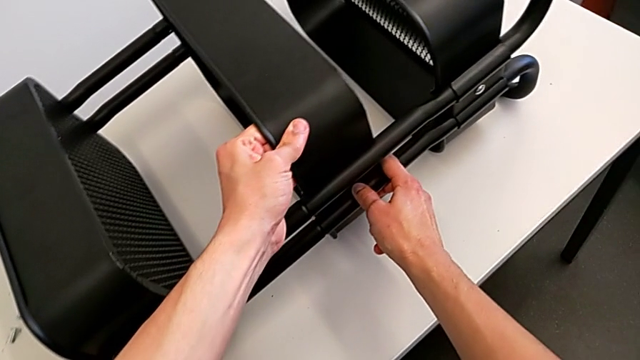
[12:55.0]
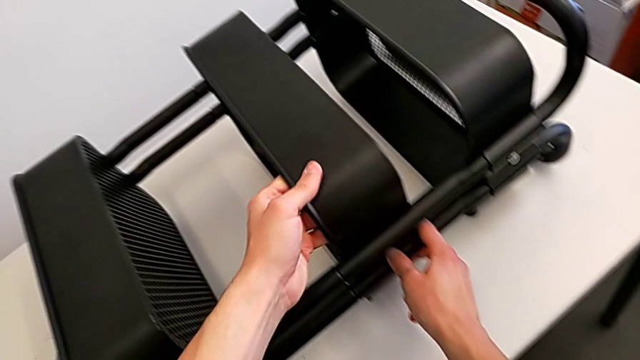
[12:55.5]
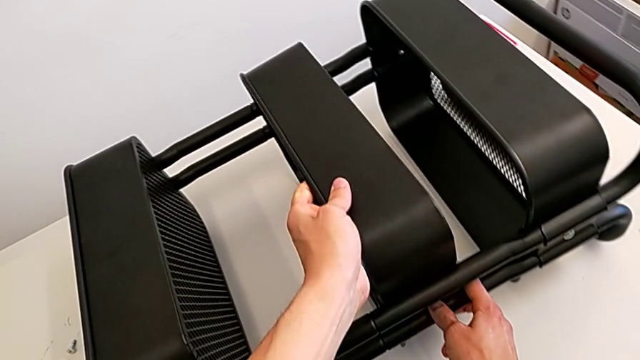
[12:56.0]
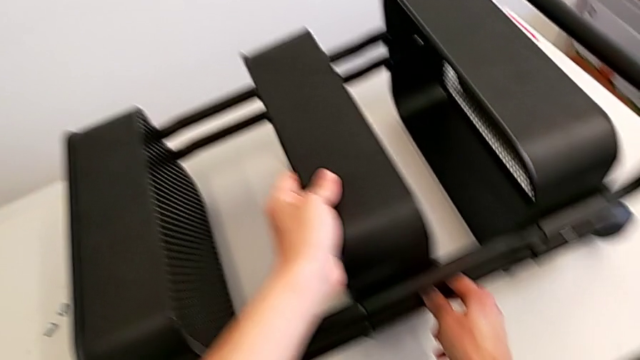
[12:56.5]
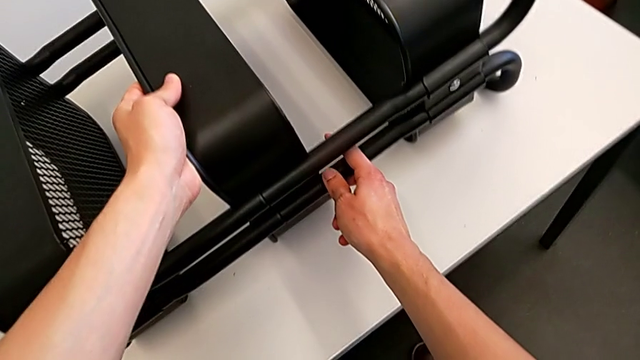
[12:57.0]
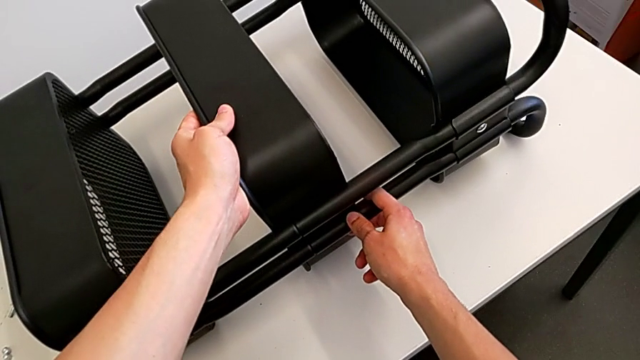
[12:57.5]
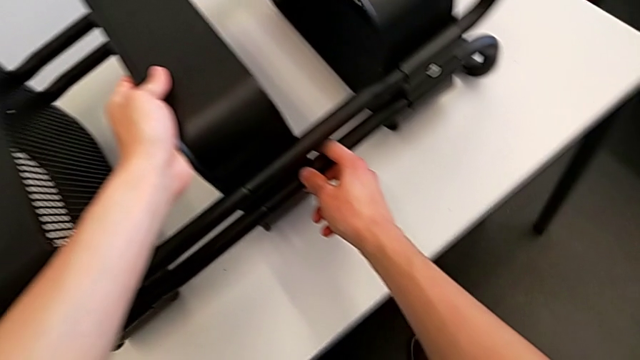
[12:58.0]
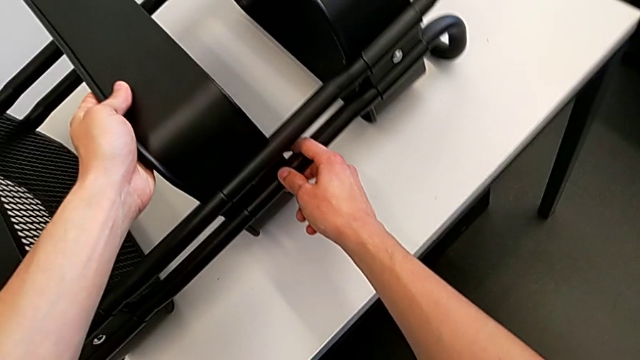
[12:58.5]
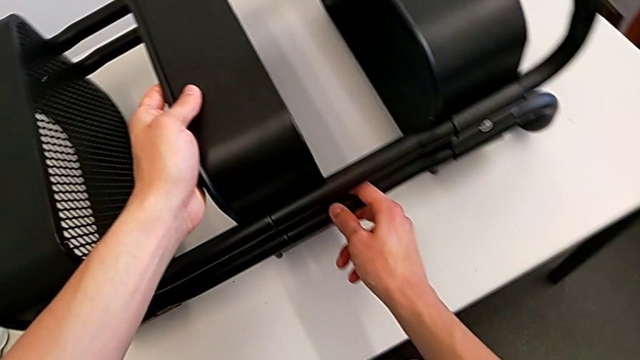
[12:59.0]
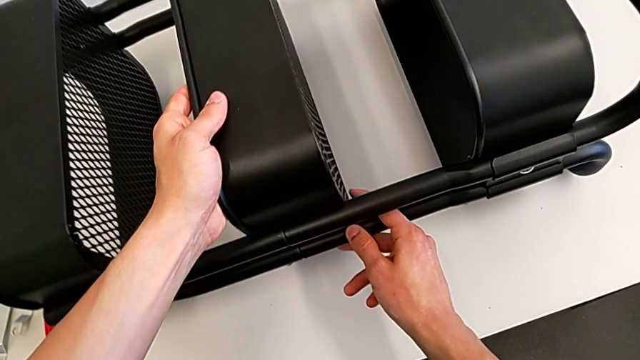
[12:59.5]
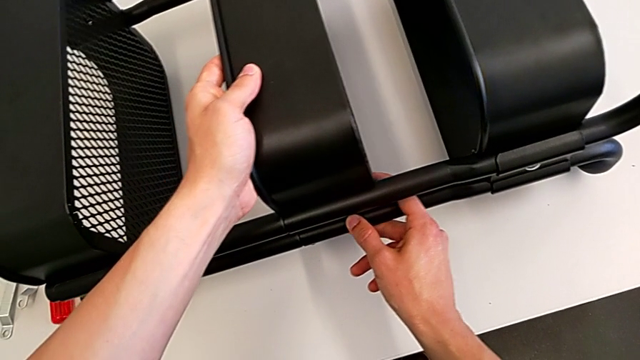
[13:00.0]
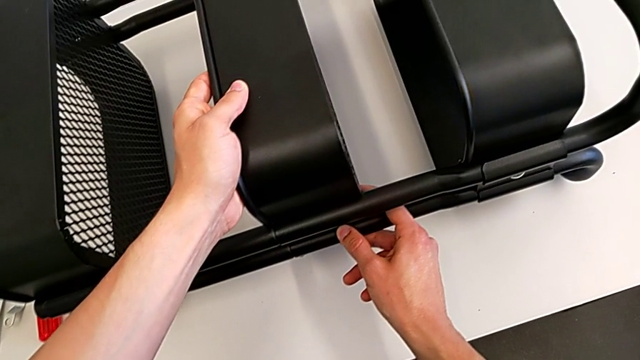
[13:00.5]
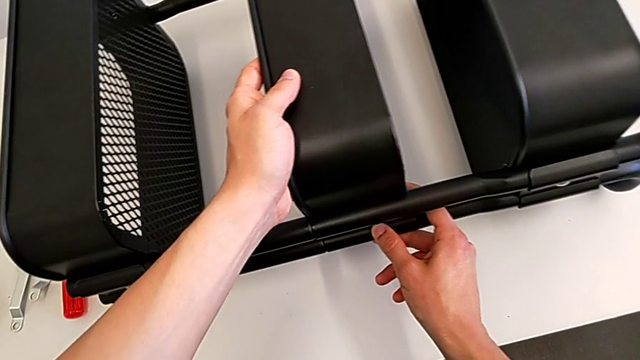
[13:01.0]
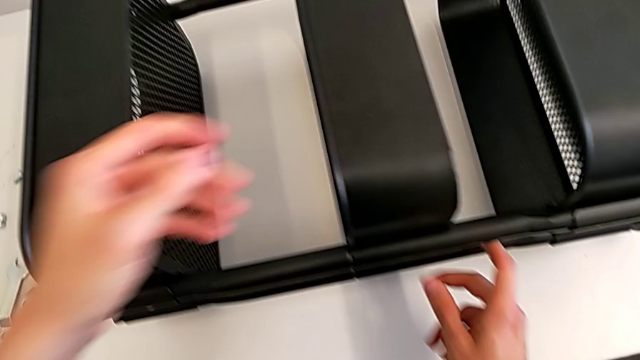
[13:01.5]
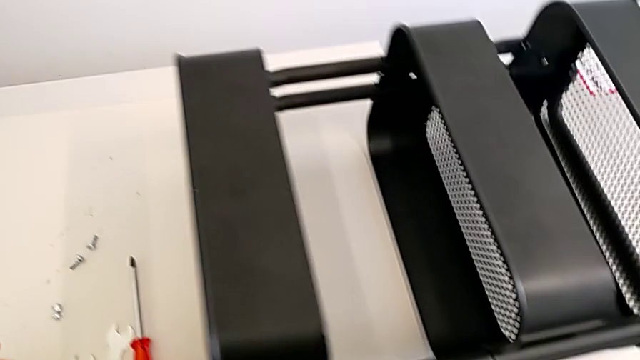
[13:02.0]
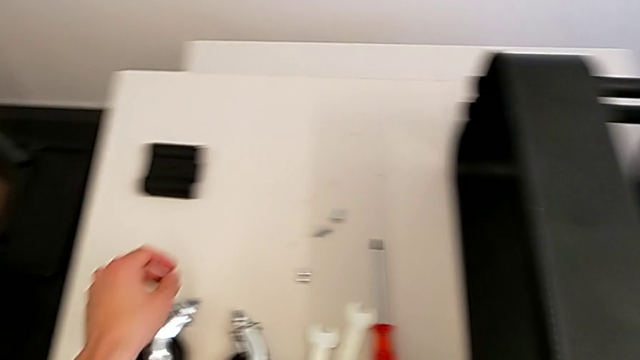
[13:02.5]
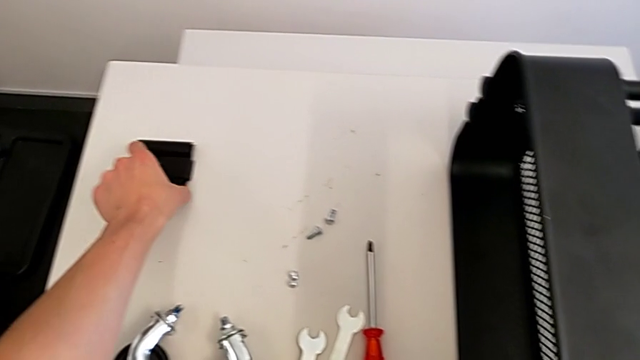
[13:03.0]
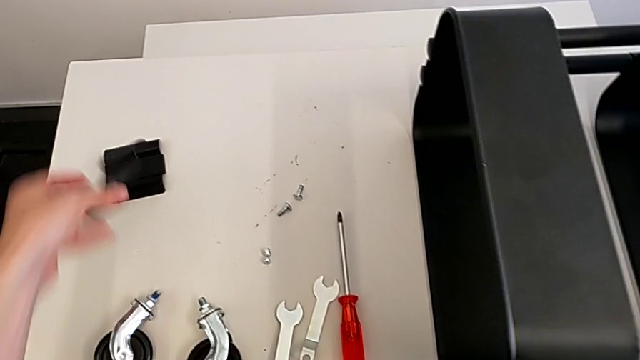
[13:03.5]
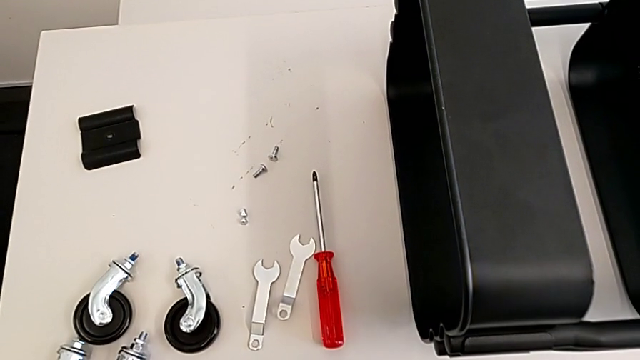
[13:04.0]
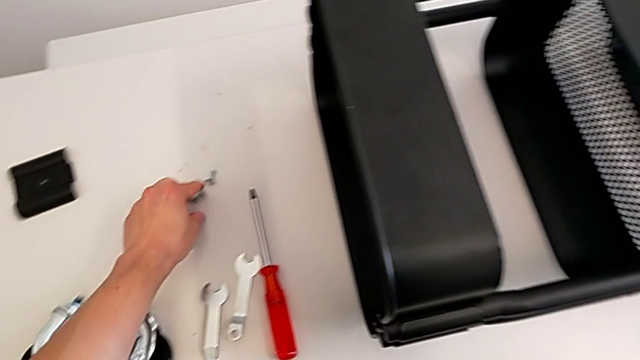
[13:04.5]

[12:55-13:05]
The camera wearer is assembling the middle tray. They grab the utility cart, slide the right grid tray, grab the grid tray and grab the bolt.

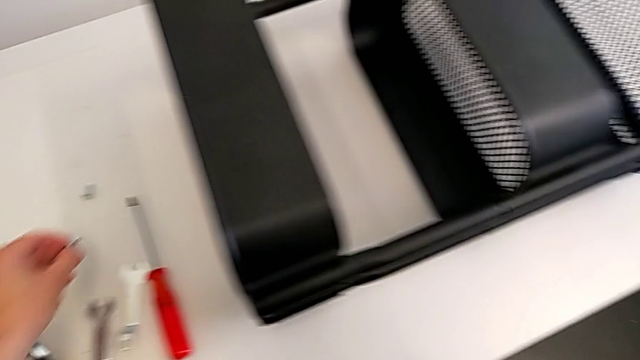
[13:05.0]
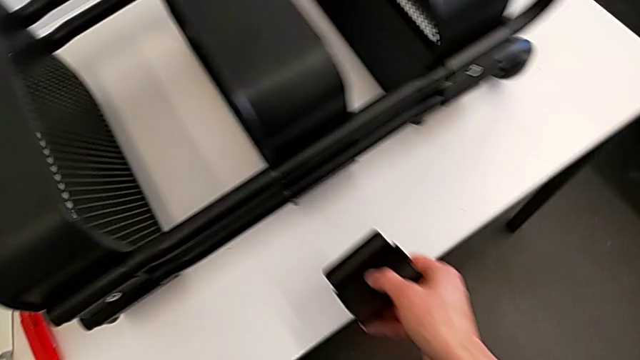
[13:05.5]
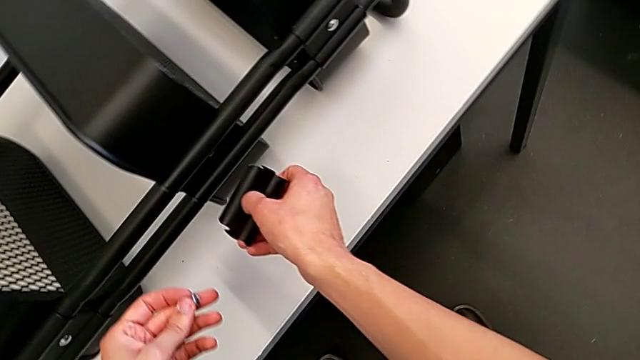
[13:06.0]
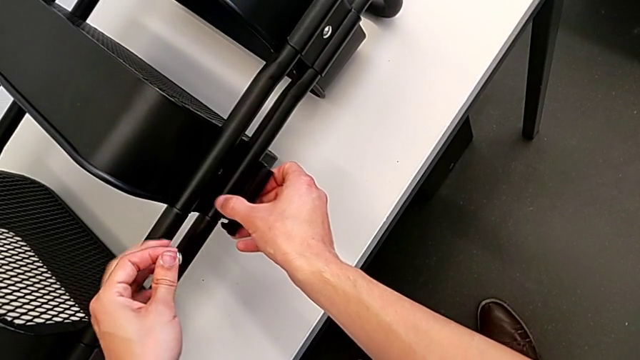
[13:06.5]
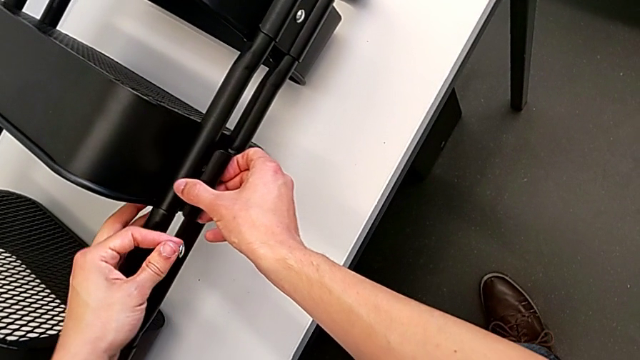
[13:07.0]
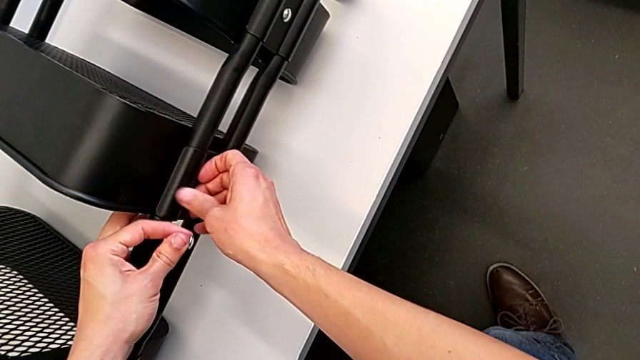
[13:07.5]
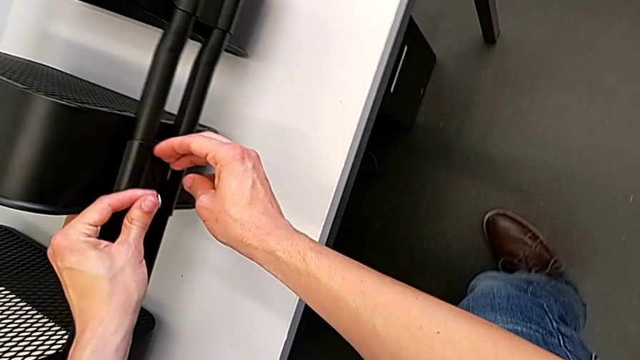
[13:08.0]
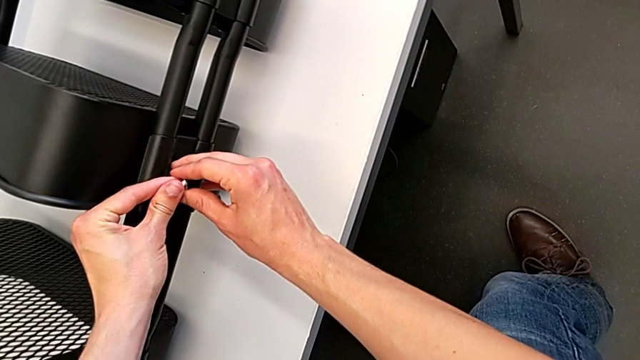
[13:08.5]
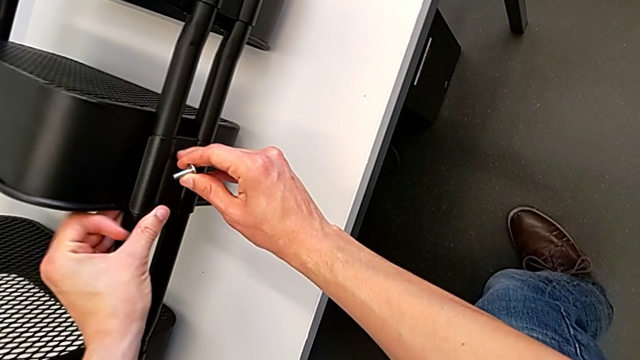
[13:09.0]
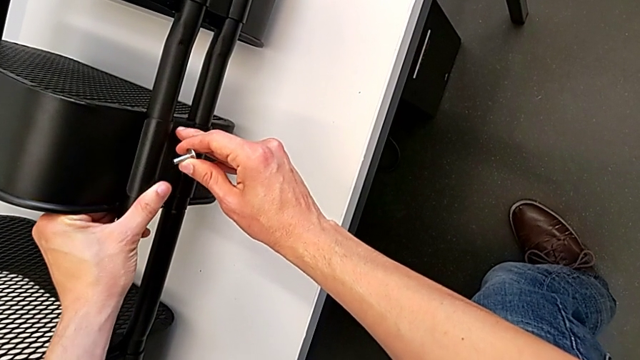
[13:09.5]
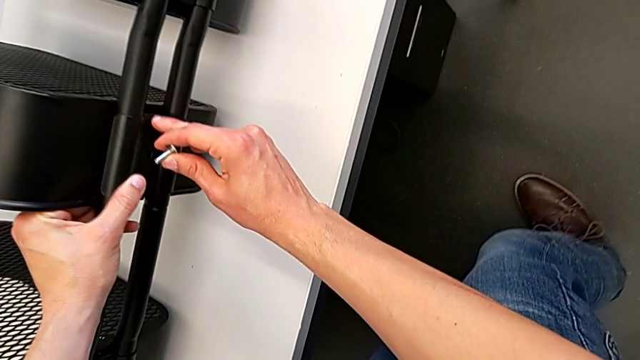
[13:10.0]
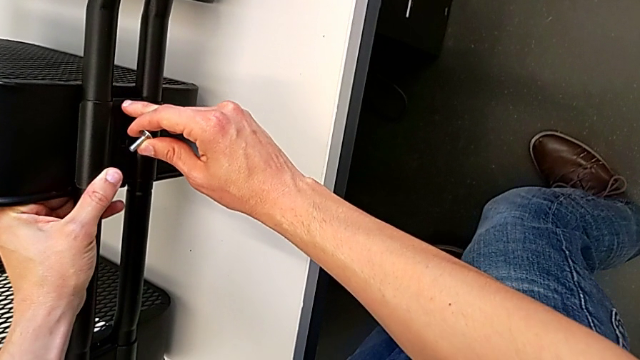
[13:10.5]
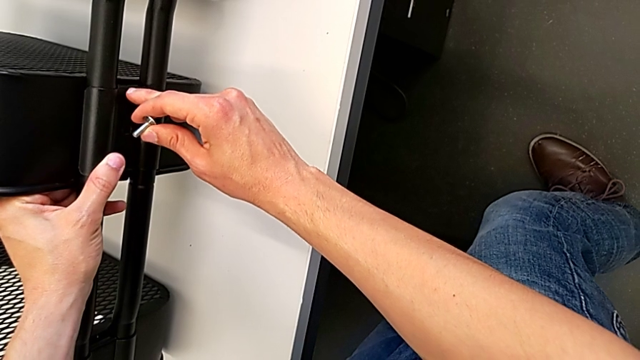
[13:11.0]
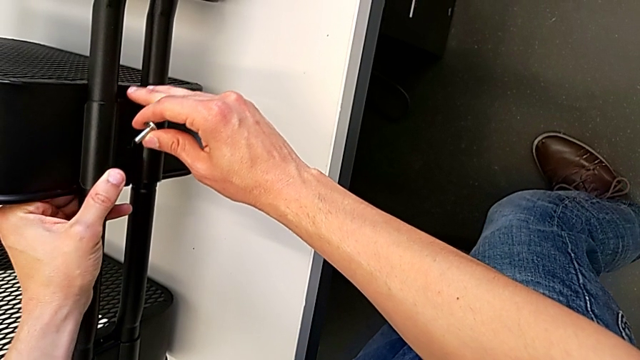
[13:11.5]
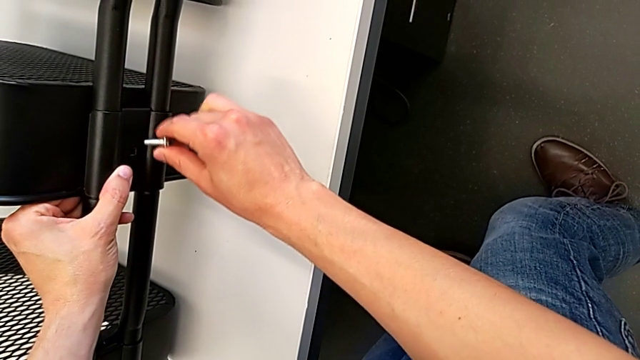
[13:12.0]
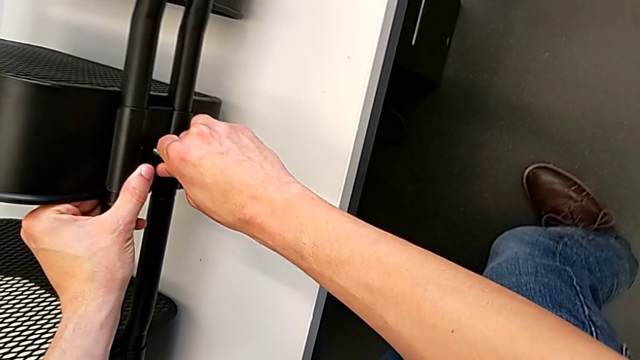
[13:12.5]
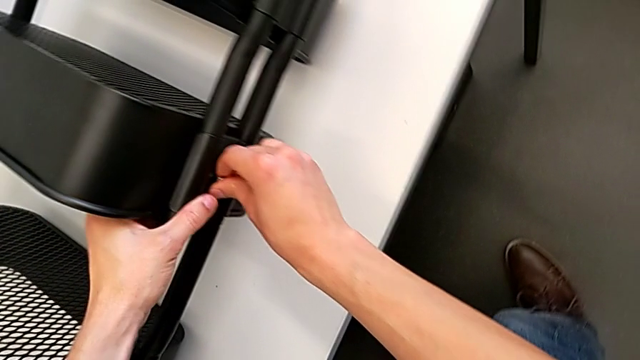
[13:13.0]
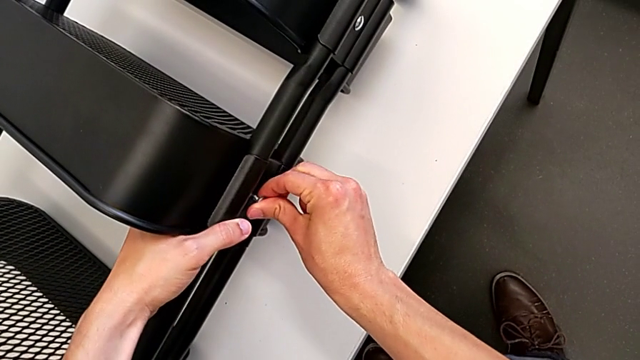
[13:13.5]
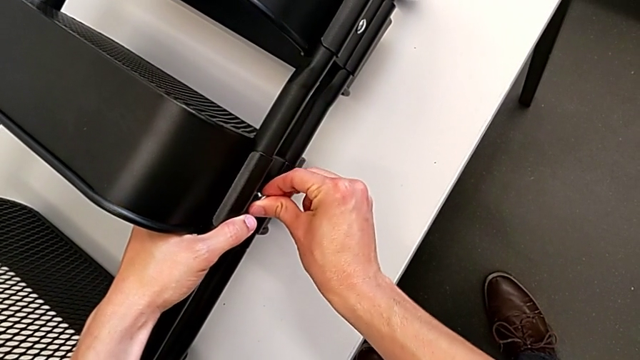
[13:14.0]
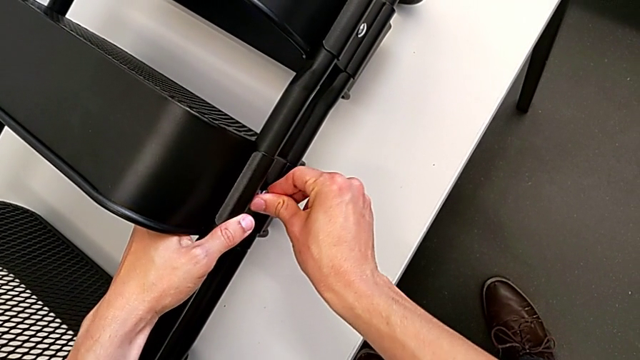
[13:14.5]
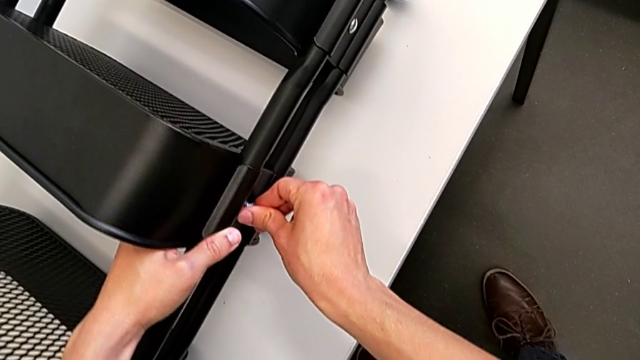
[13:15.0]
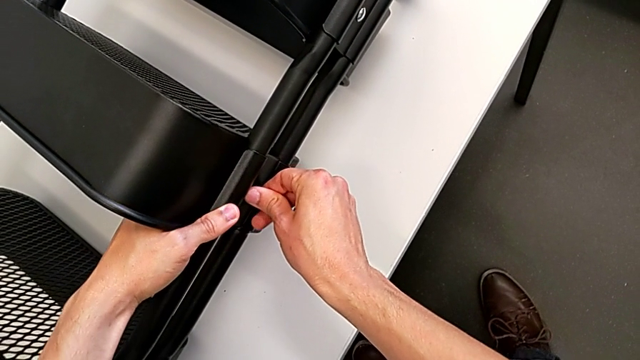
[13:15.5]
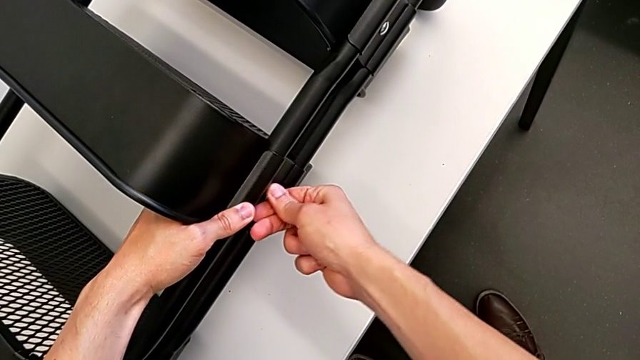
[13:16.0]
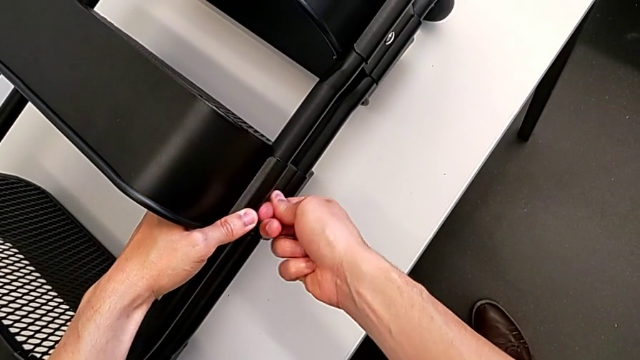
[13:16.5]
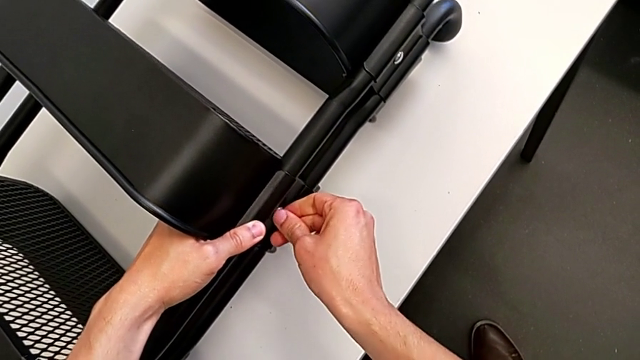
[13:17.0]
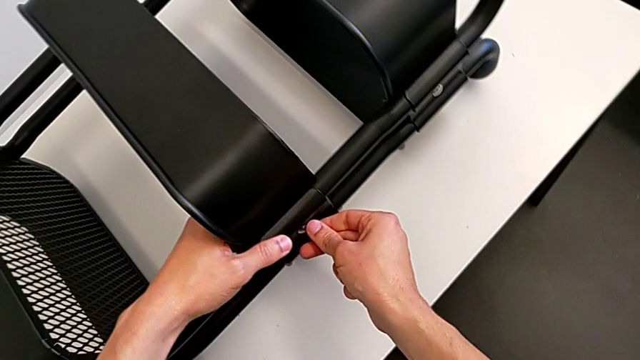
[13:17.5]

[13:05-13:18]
The camera wearer is assembling the middle tray. They align the grid tray, insert the bolt and screw it.
